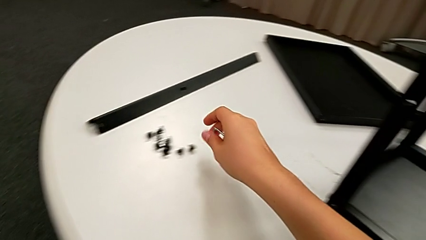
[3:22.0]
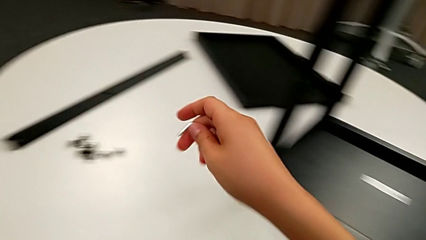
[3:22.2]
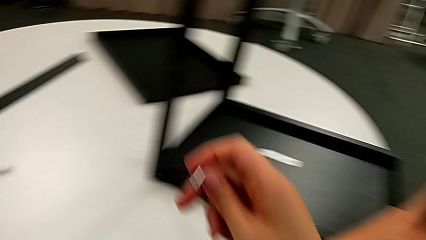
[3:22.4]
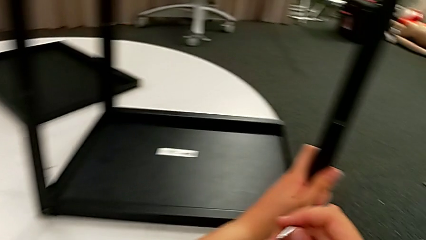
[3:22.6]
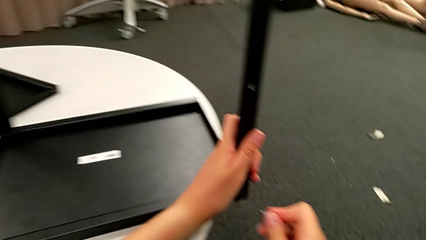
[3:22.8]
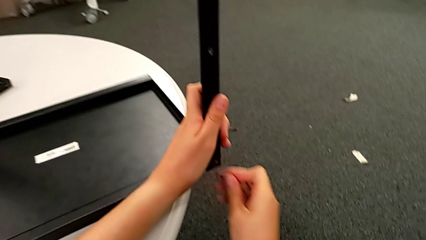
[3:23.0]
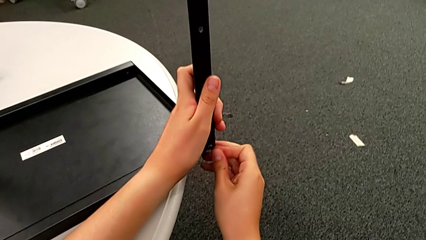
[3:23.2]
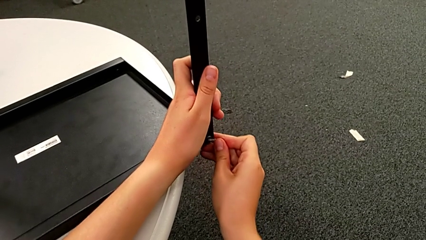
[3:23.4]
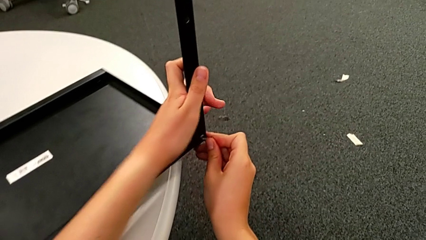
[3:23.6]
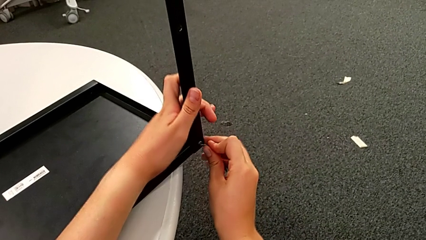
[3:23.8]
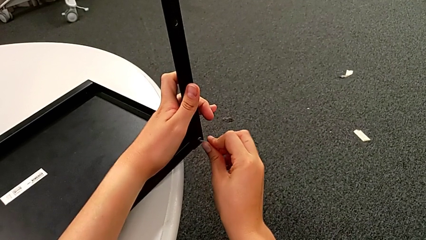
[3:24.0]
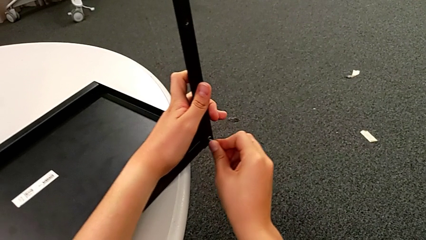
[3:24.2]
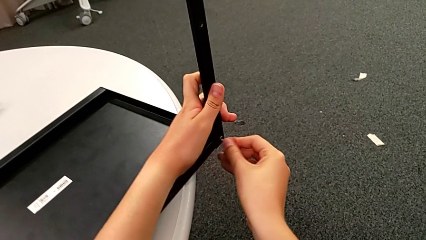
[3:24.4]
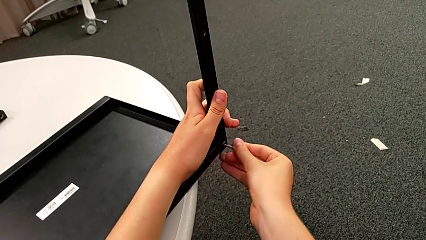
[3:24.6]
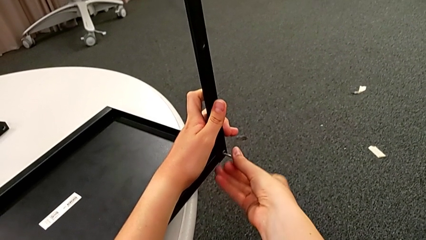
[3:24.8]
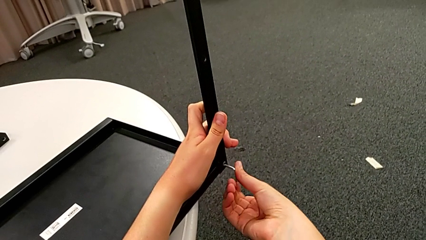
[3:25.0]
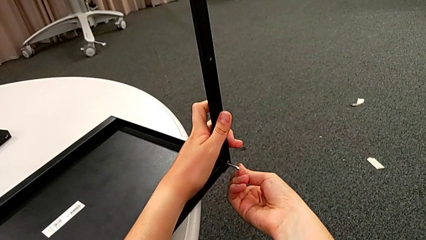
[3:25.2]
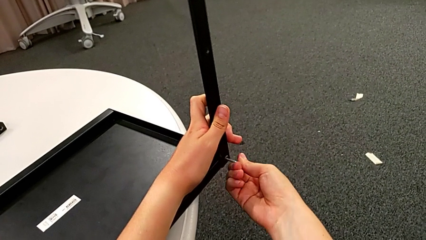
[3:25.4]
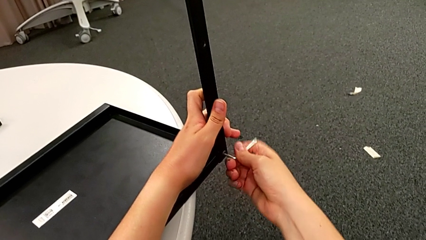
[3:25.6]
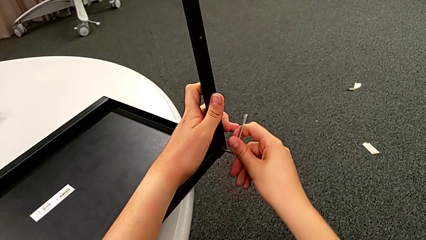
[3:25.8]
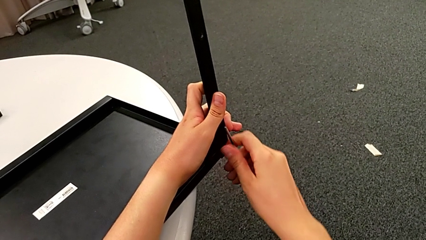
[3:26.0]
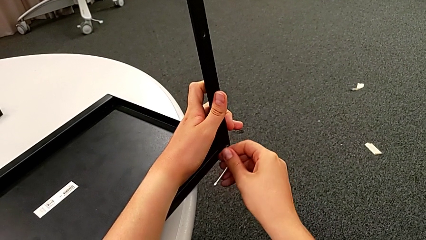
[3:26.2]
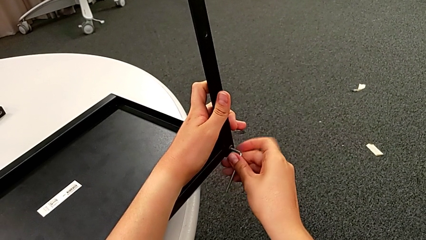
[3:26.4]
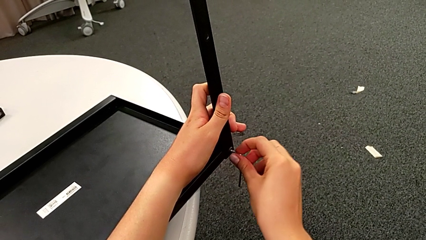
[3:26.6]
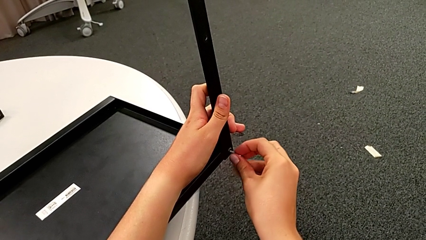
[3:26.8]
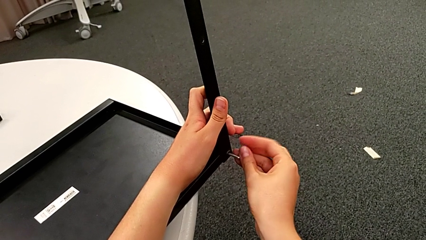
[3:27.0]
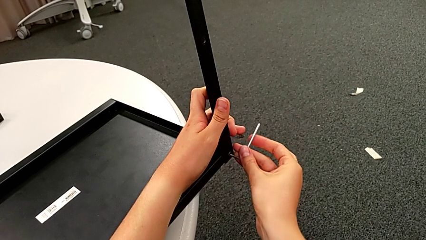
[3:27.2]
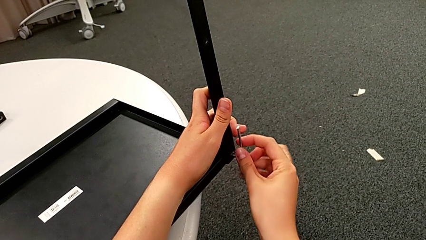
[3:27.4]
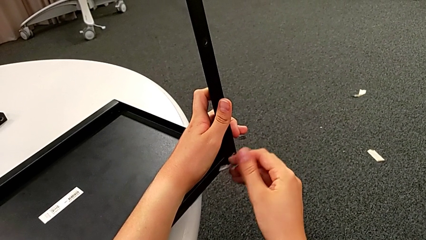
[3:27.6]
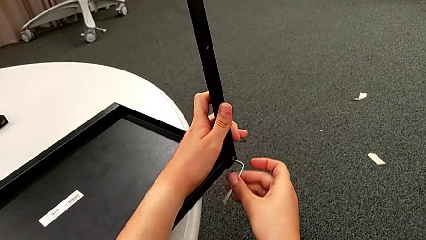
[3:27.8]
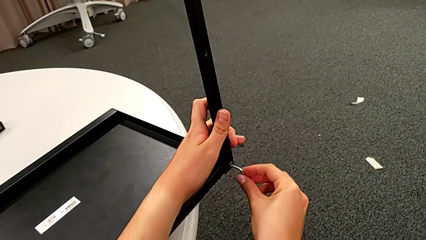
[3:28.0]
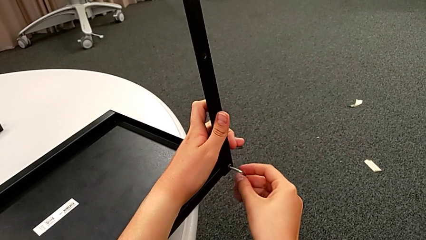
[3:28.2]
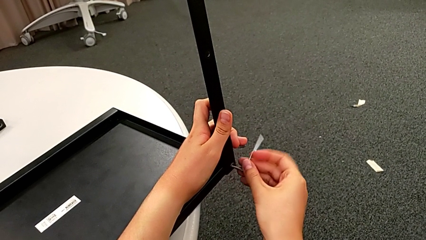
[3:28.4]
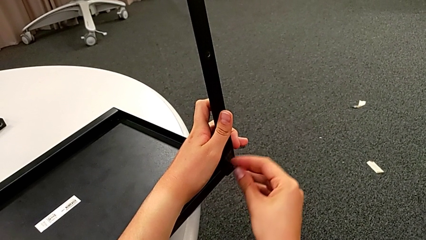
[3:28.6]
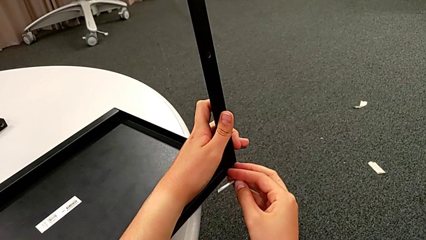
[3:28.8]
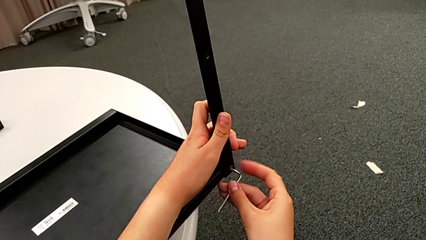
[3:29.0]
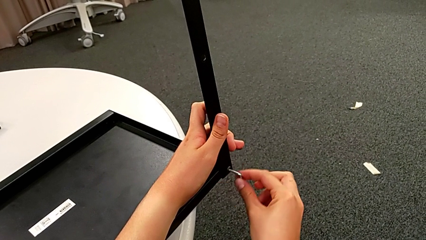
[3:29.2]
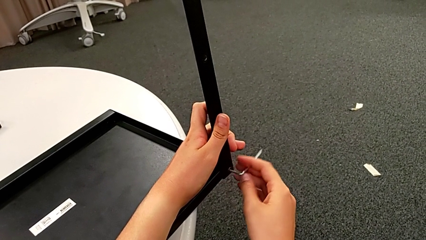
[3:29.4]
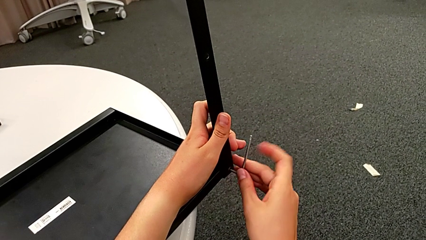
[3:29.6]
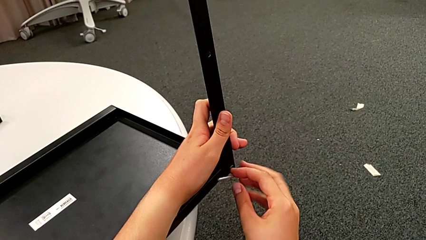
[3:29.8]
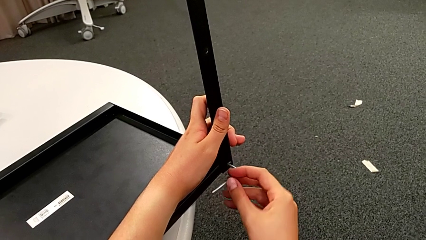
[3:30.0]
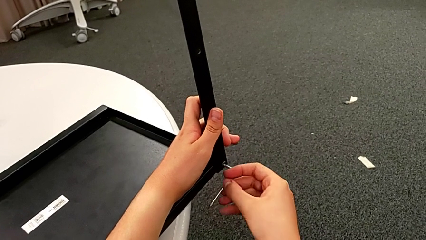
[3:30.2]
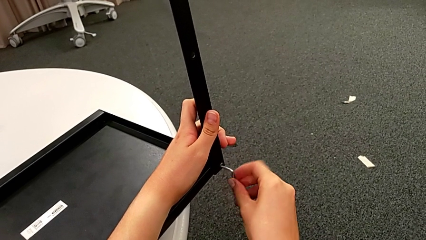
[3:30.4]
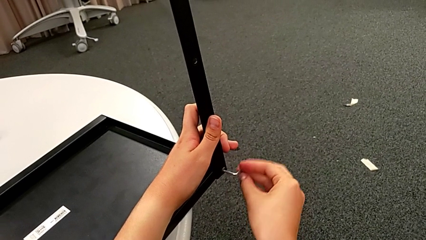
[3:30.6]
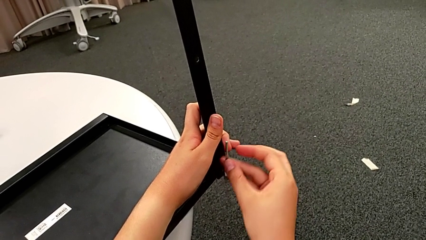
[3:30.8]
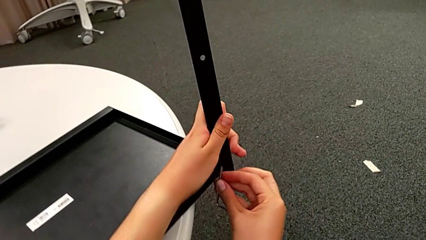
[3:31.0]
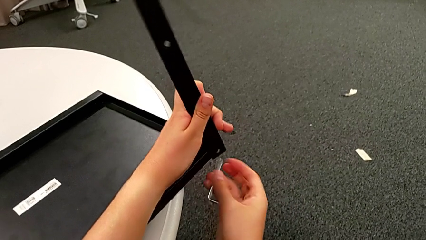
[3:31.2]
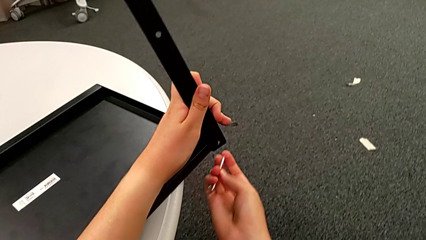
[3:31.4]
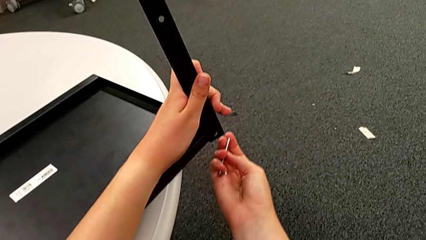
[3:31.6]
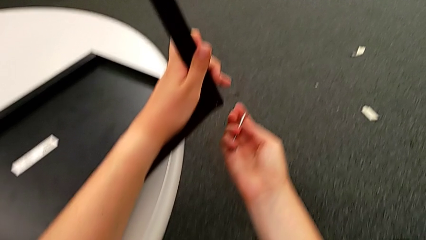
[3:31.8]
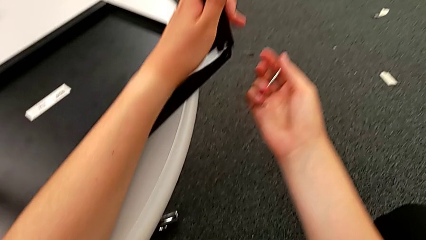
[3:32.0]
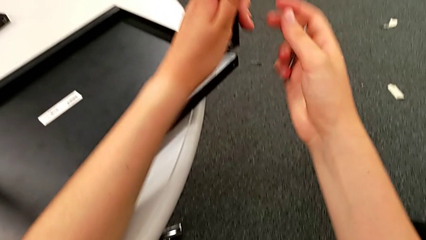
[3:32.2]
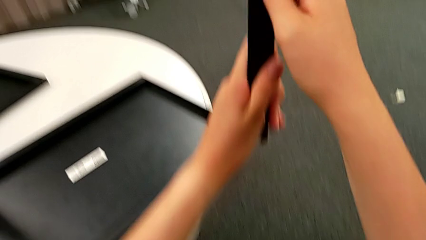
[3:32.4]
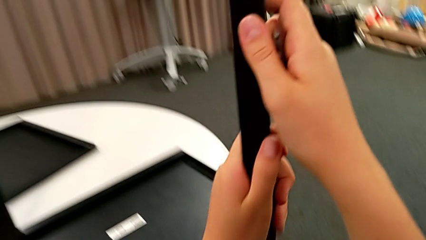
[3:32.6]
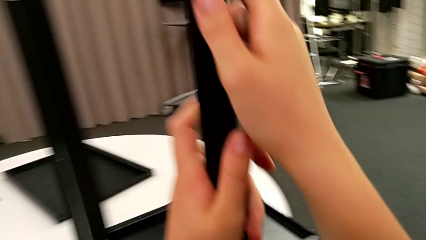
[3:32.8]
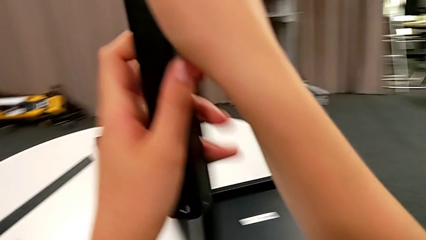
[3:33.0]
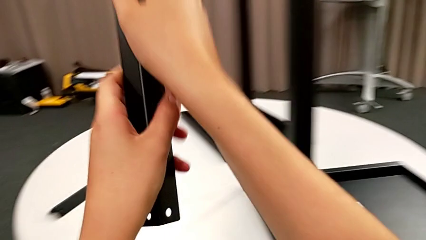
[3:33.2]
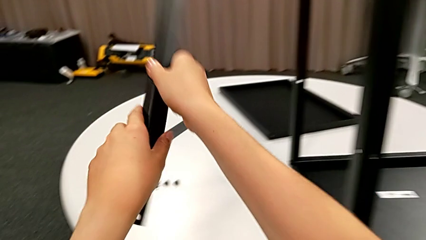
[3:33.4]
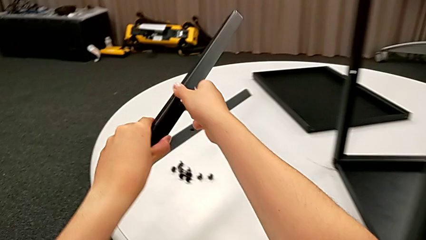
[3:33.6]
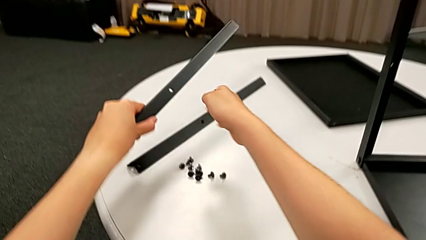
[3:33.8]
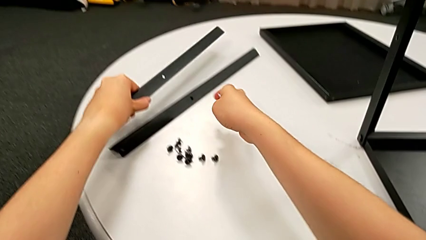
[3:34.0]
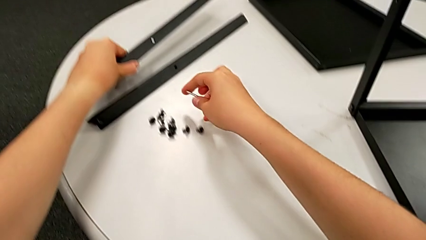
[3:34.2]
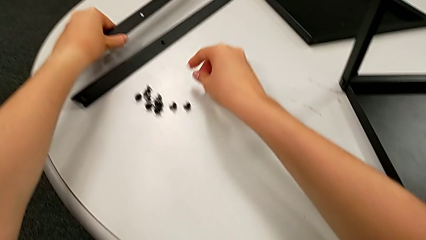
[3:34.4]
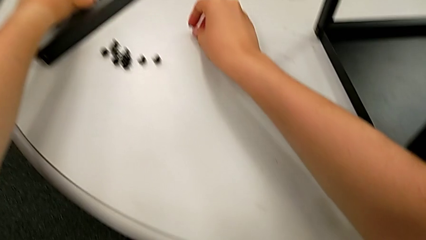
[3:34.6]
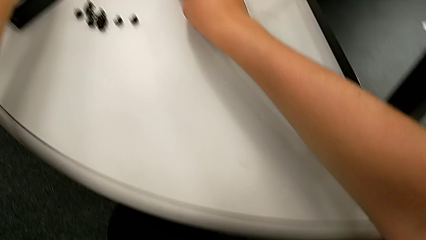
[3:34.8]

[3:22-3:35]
The camera wearer is disassembling the second leg. They insert the Allen wrench, unscrew the second hex socket head, place it, lift the second leg and place it.

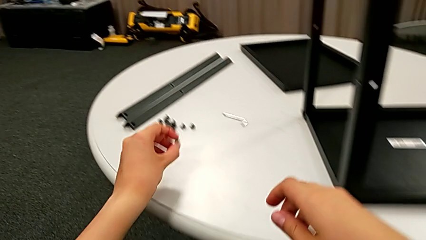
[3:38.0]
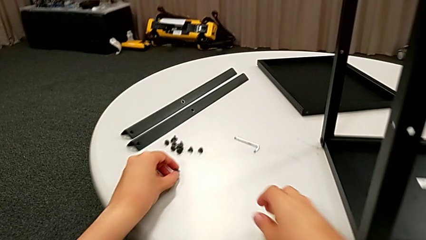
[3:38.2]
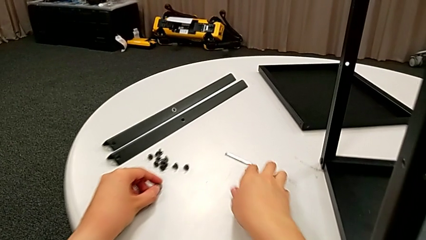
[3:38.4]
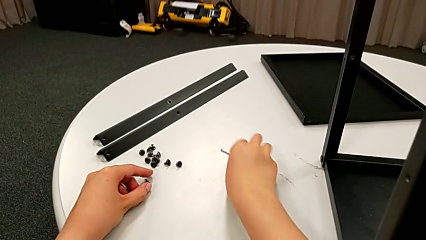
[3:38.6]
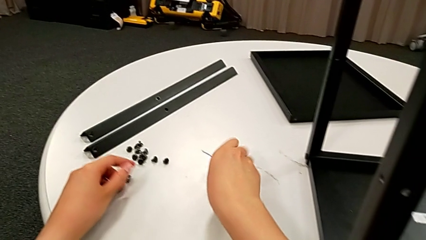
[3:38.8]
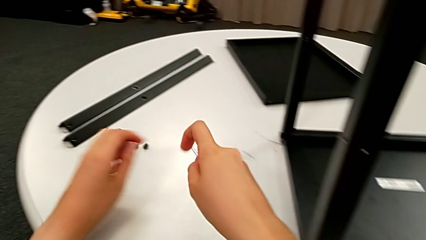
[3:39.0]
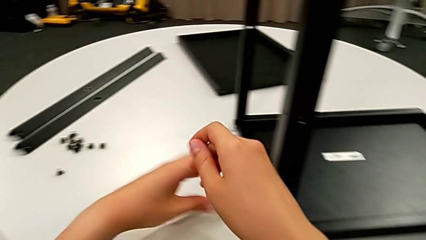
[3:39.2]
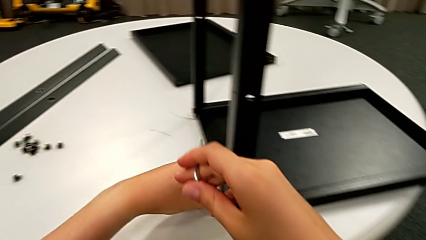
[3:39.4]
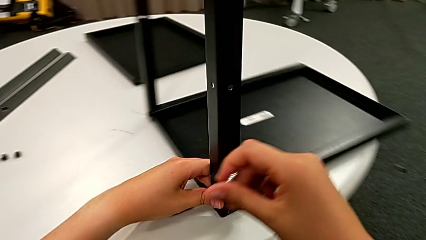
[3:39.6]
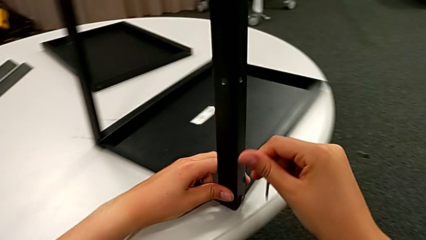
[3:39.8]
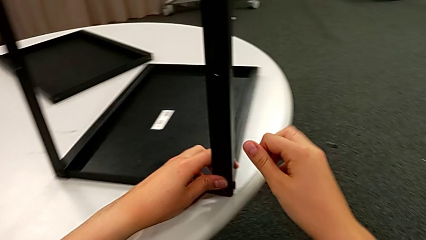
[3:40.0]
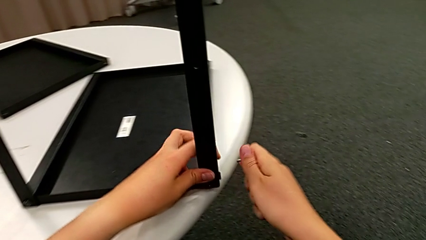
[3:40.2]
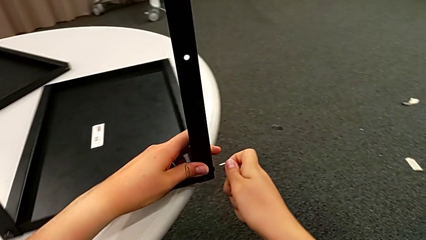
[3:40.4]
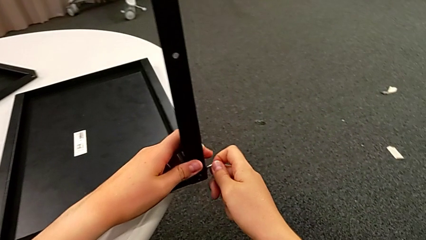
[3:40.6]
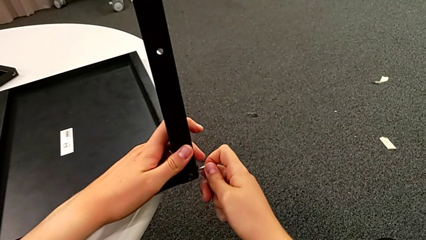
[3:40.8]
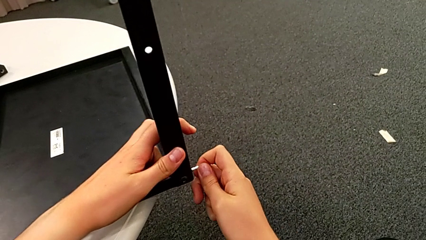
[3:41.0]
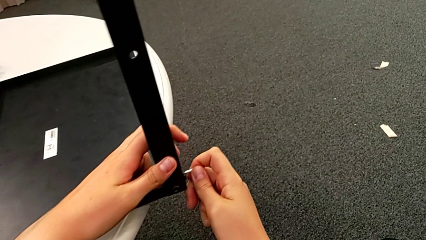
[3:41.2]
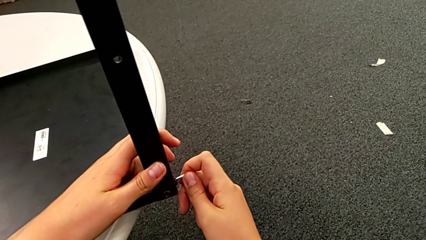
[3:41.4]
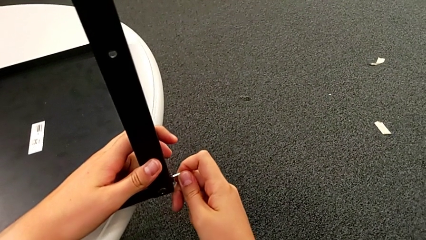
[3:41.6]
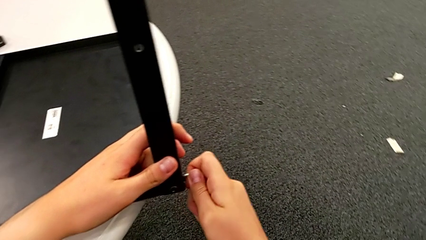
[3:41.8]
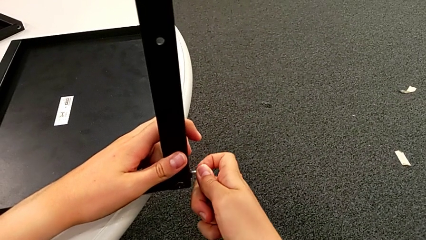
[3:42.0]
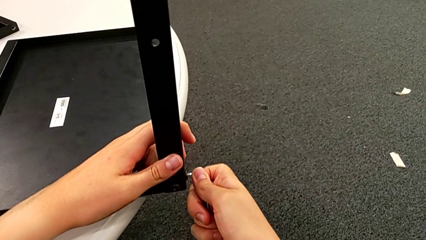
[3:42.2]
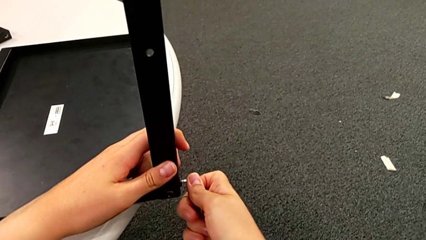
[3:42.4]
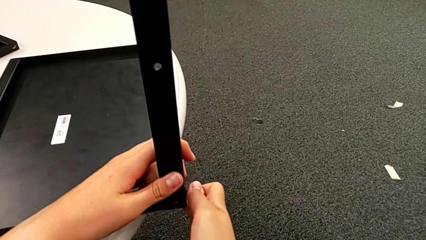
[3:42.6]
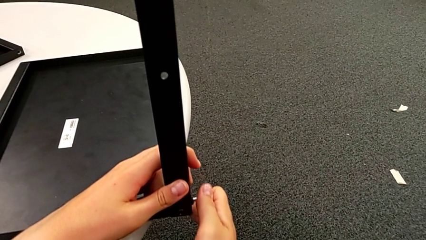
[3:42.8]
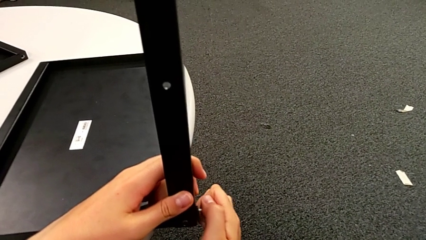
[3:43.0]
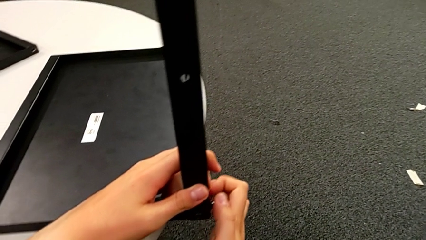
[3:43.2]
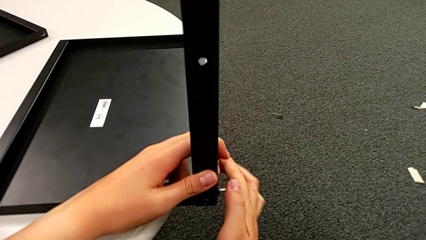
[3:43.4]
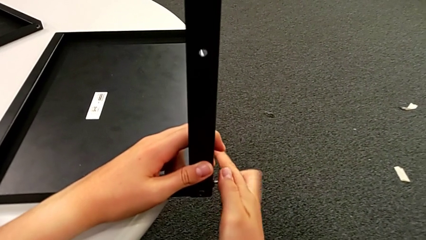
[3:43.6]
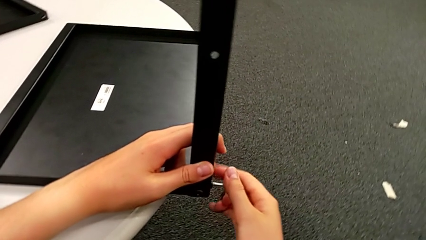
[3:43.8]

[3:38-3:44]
The camera wearer is disassembling the third leg. They grab the Allen wrench, slide the nightstand, insert the Allen wrench and begin to unscrew the first hex socket head.
